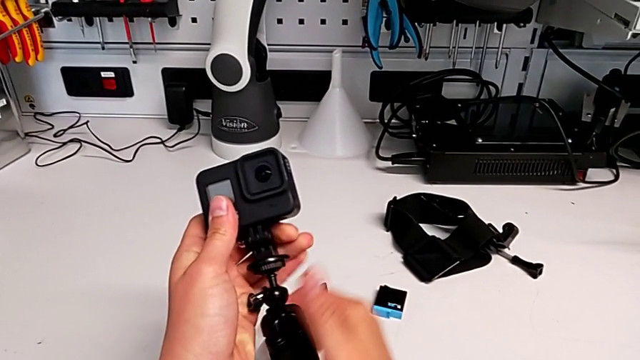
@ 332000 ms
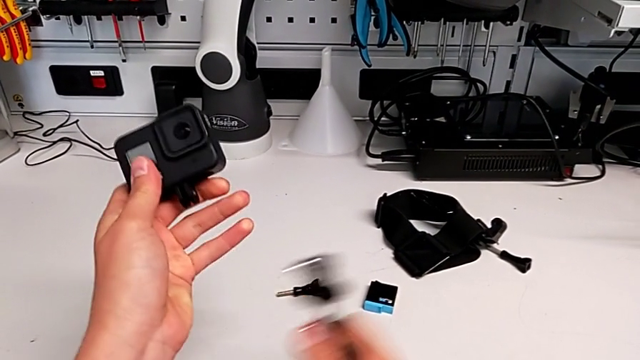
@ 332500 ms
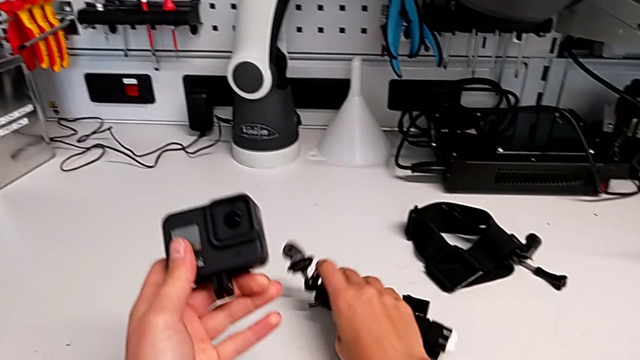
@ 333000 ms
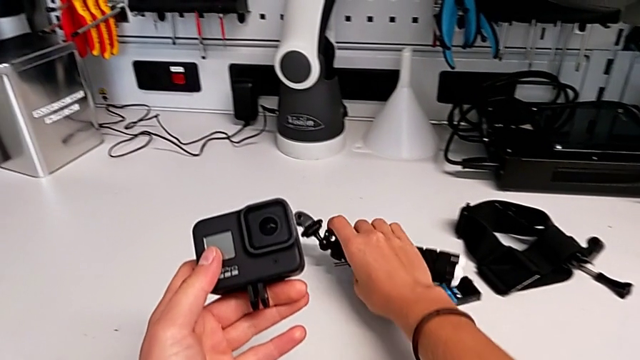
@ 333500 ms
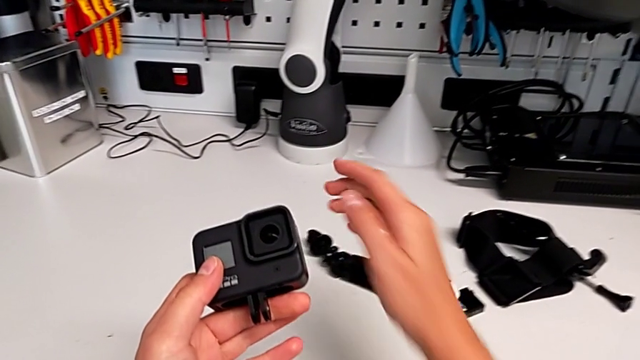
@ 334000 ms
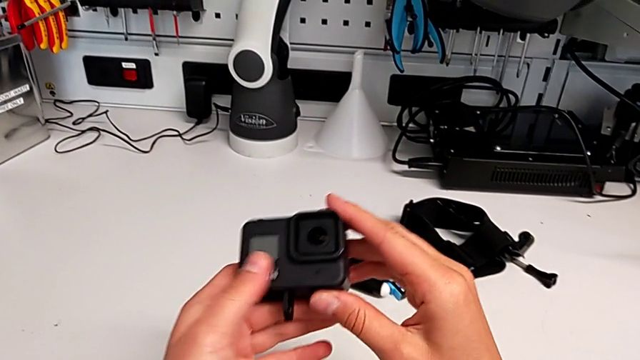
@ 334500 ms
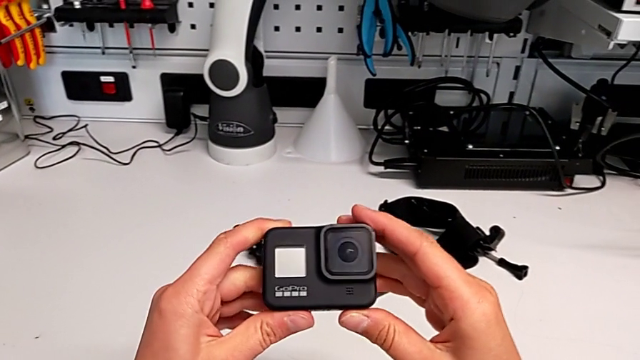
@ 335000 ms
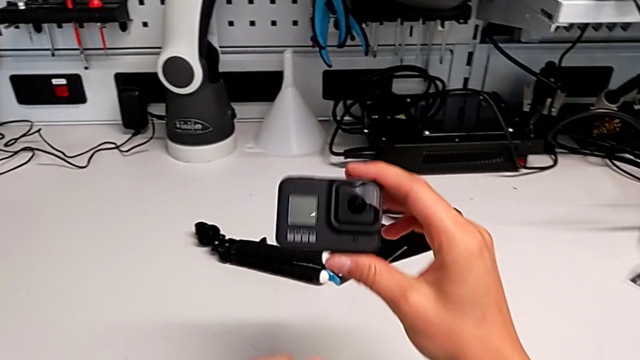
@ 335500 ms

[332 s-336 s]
The camera wearer is removing the handheld grip from the GoPro. They withdraw the handheld grip, place it and close the mounting peg.
